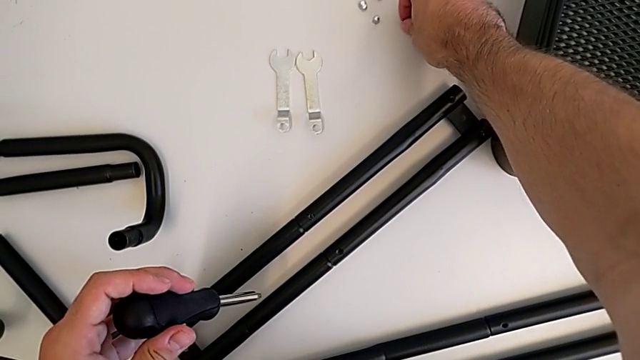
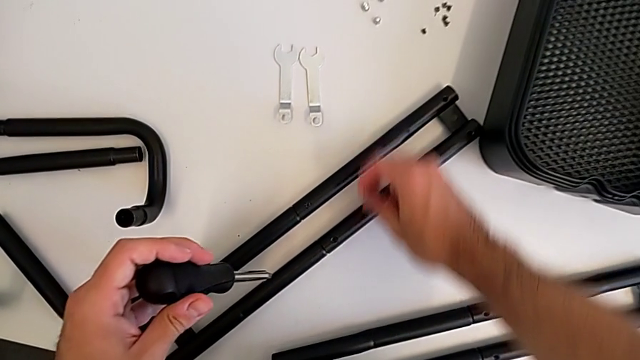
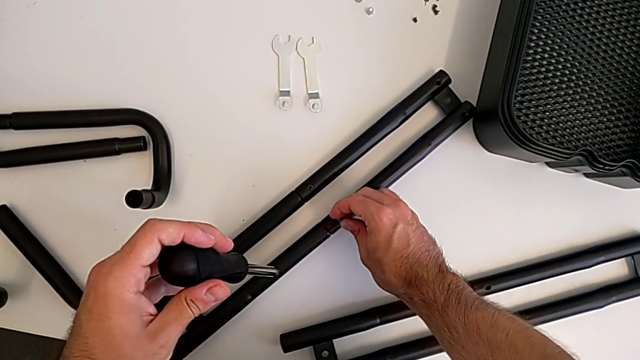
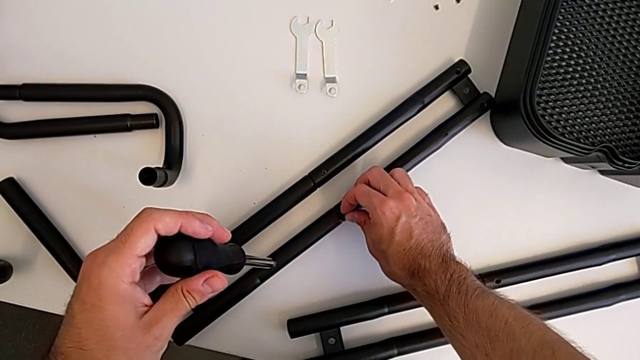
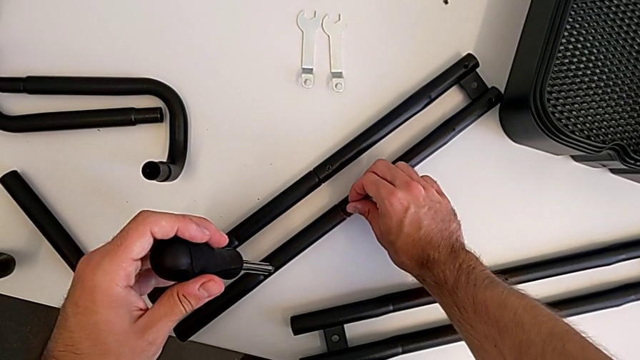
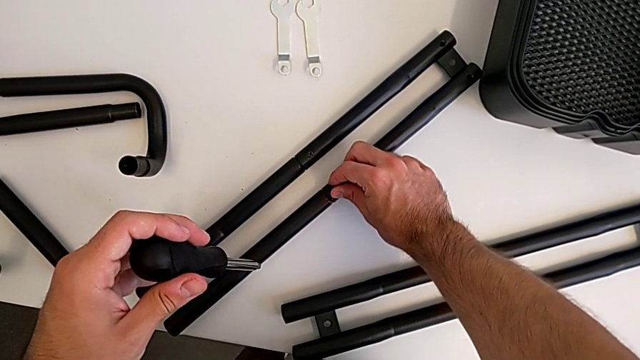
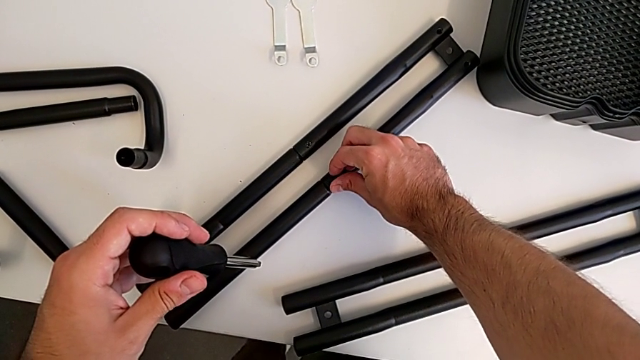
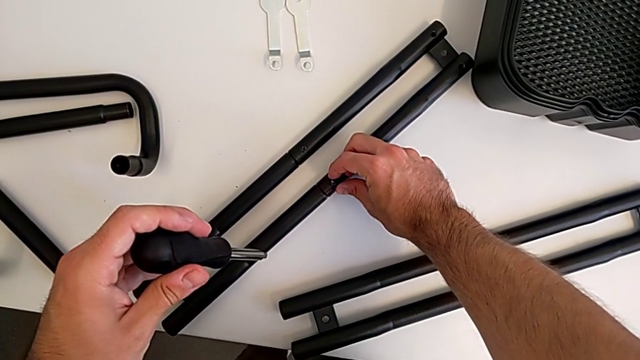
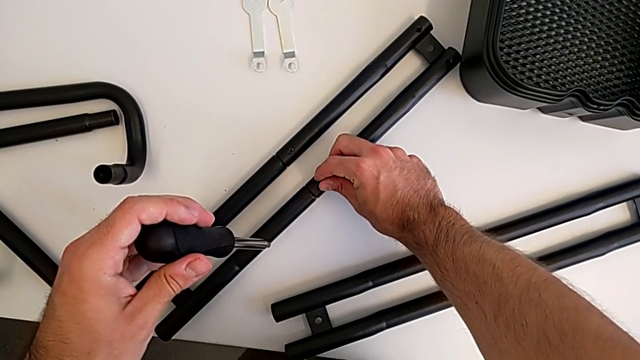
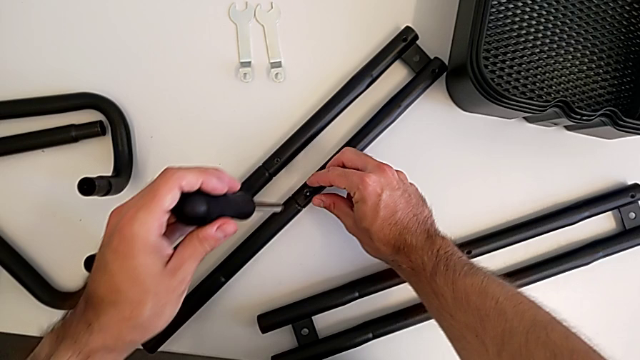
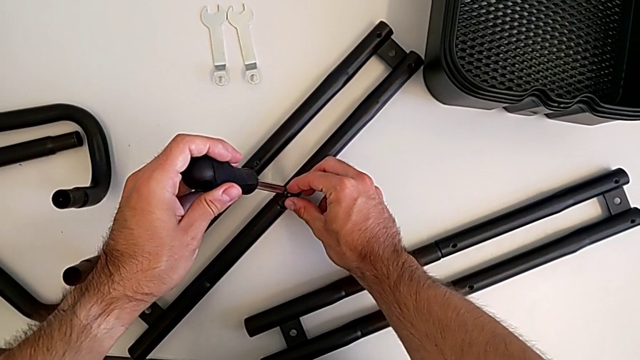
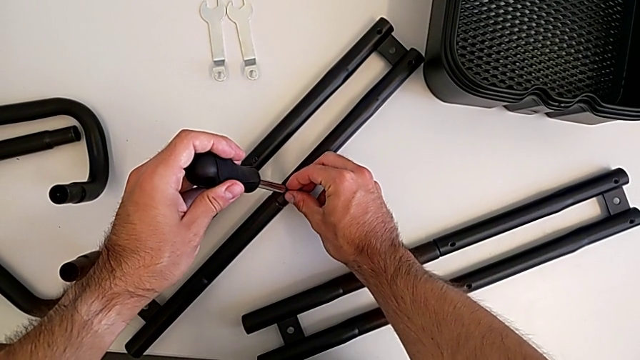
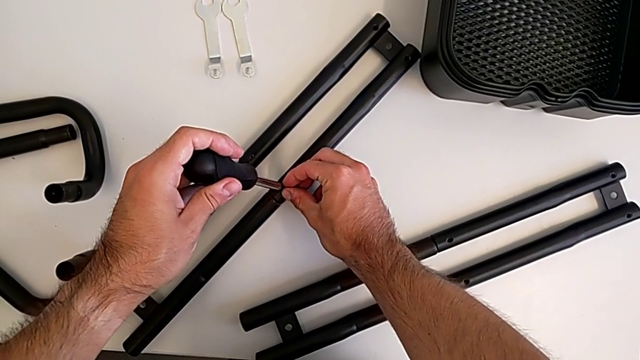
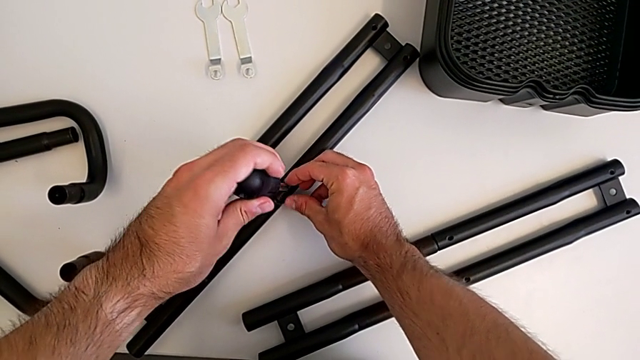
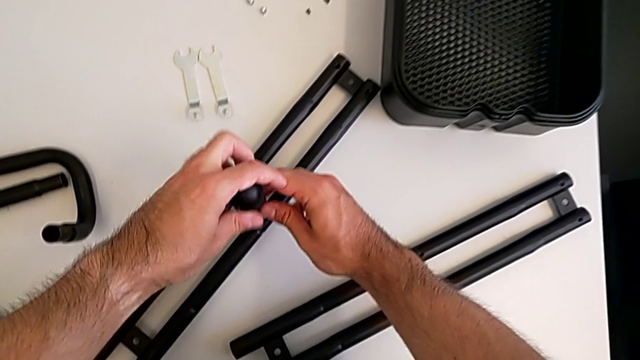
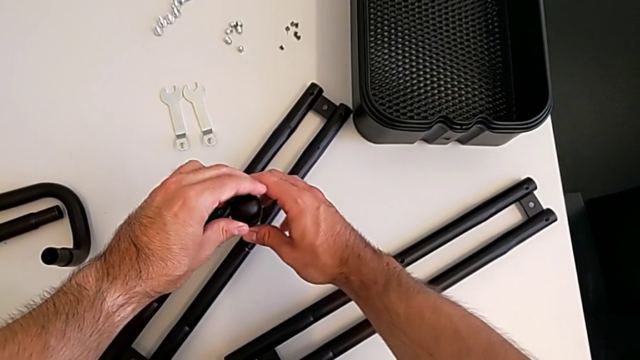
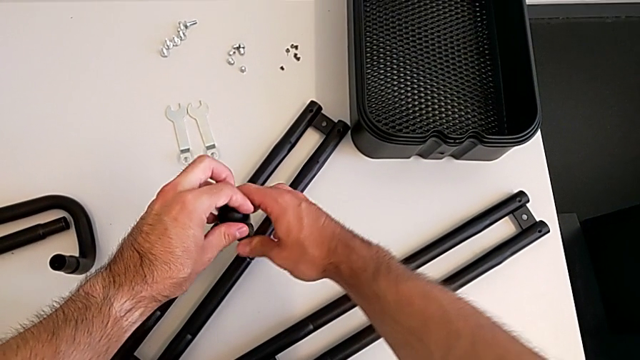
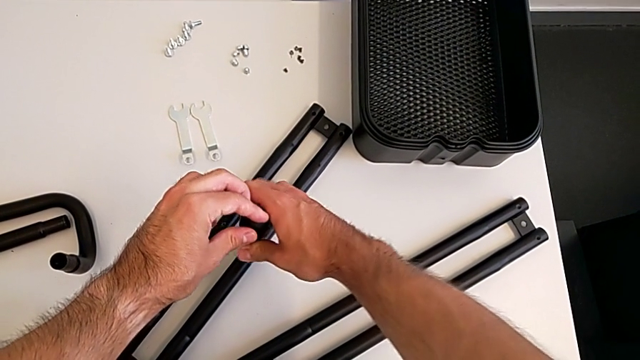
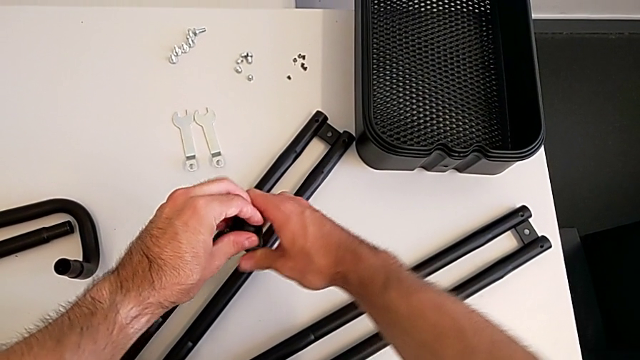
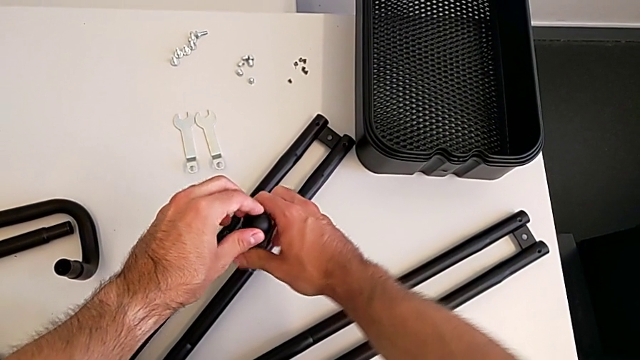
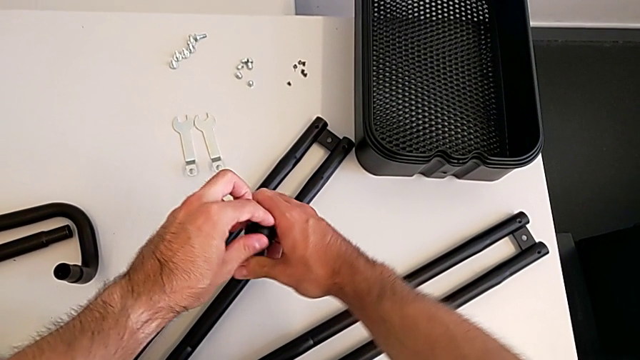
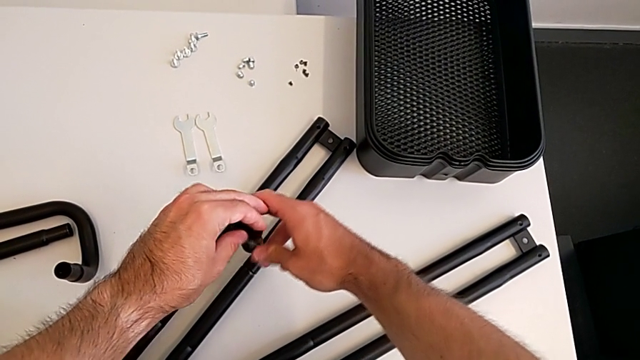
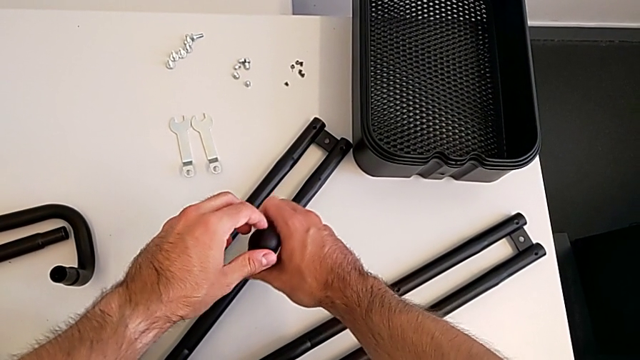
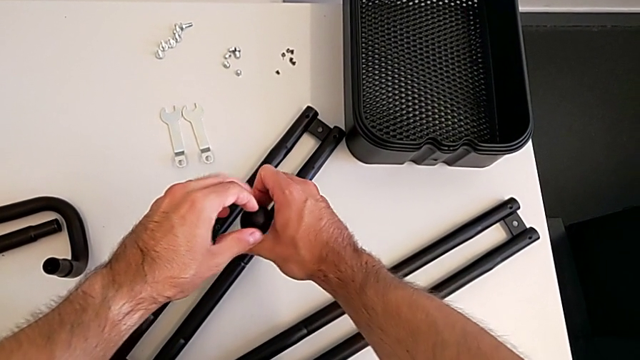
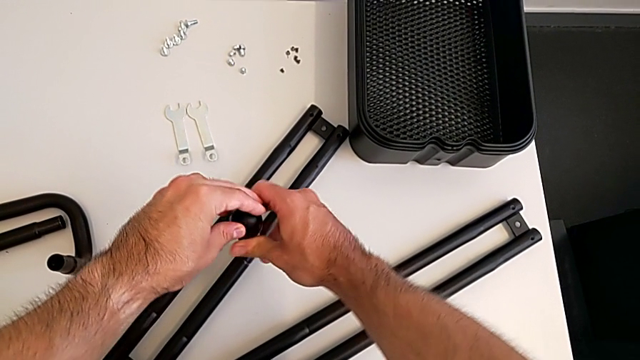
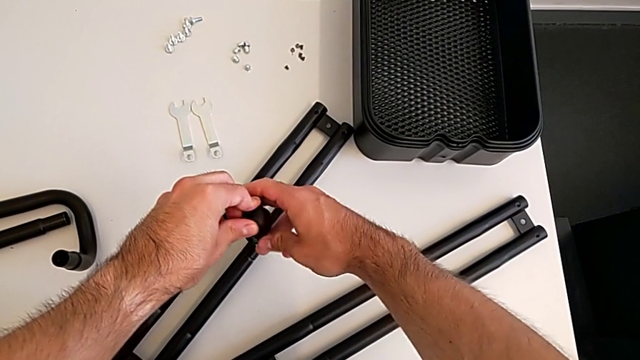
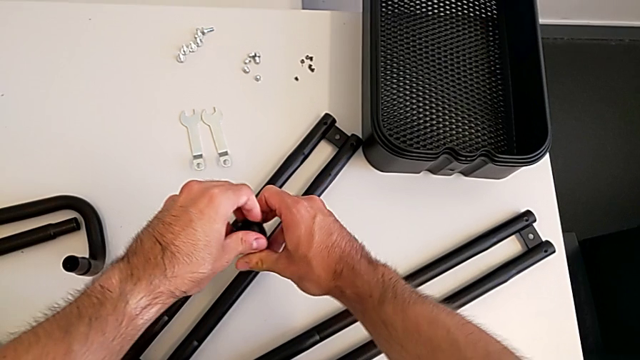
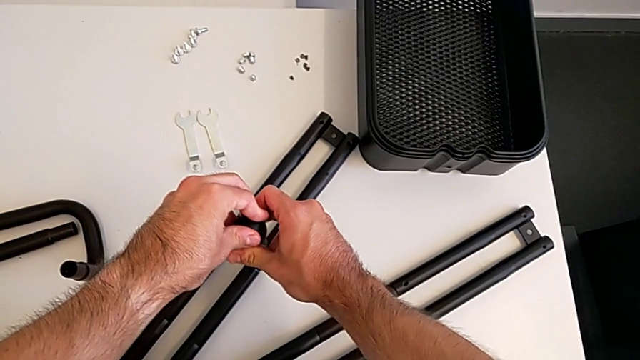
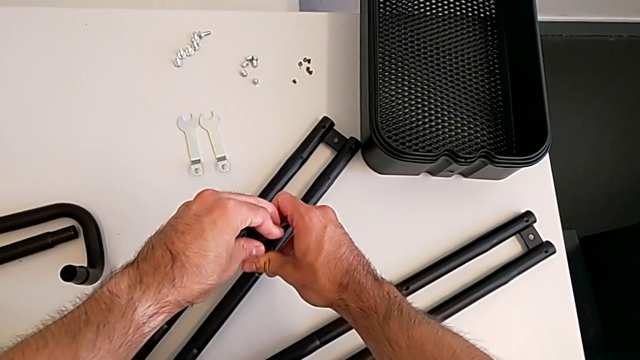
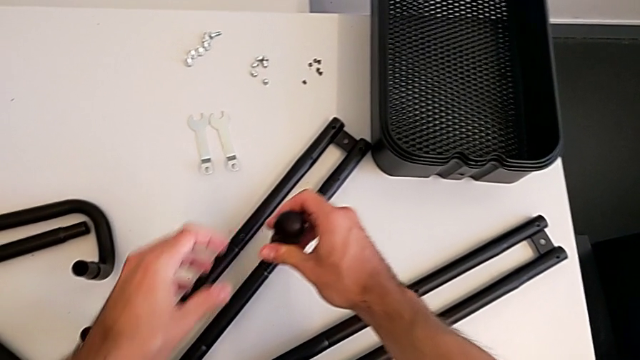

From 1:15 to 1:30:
The camera wearer is assembling the two side half frames. They insert the second screw, insert the second screwdriver and screw the leg.

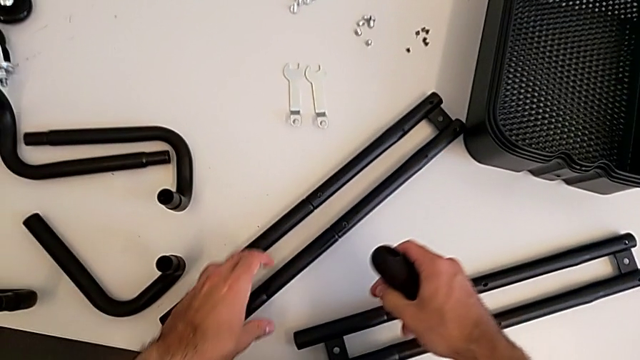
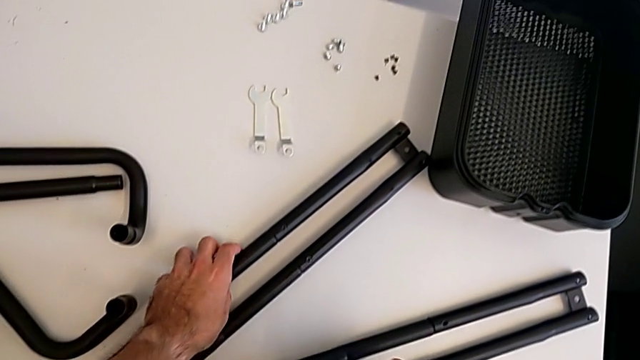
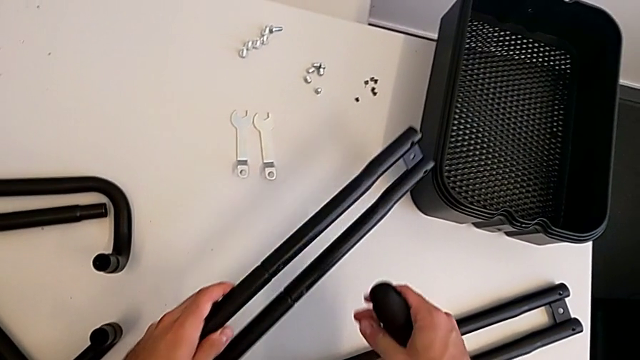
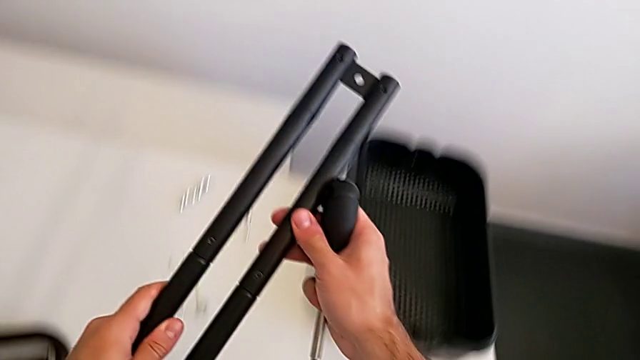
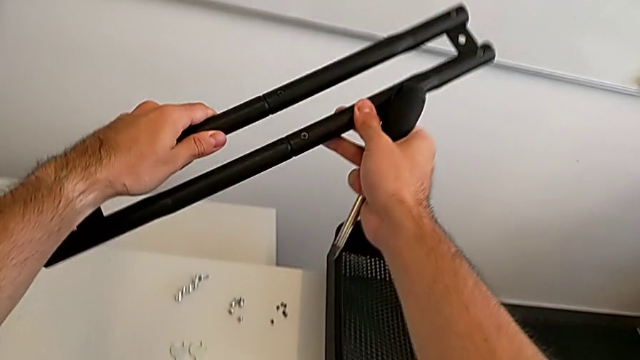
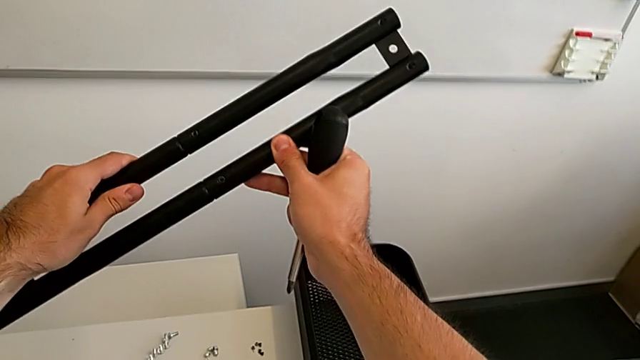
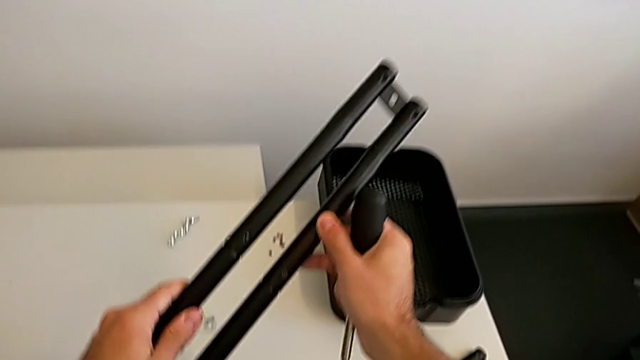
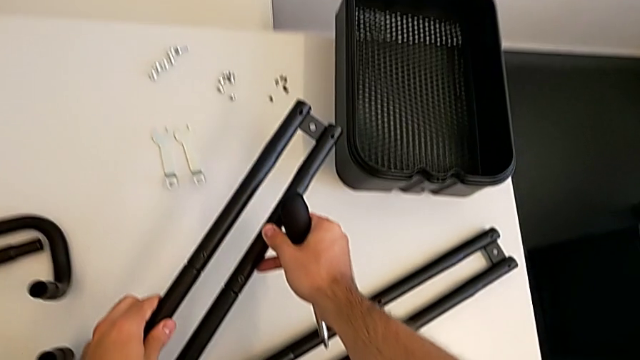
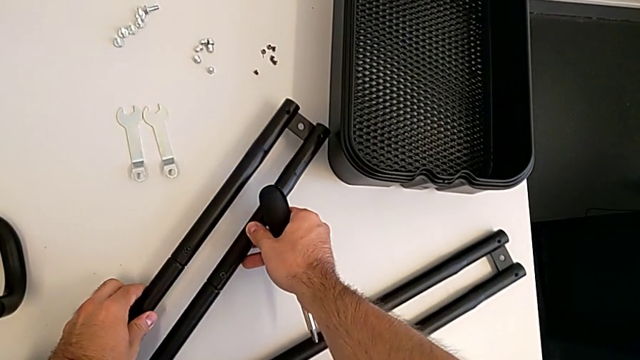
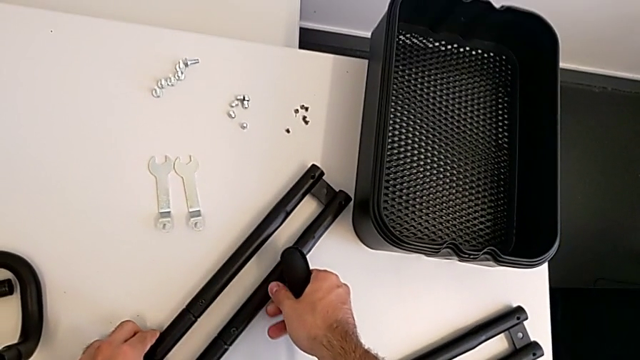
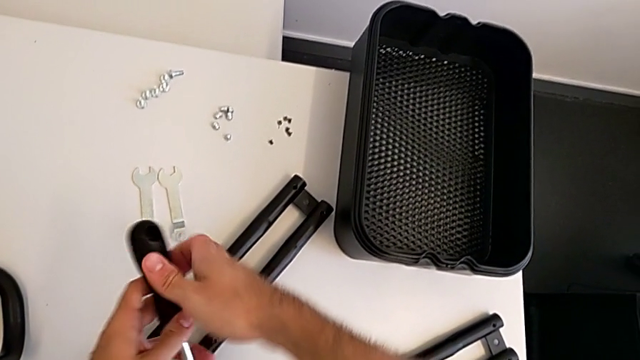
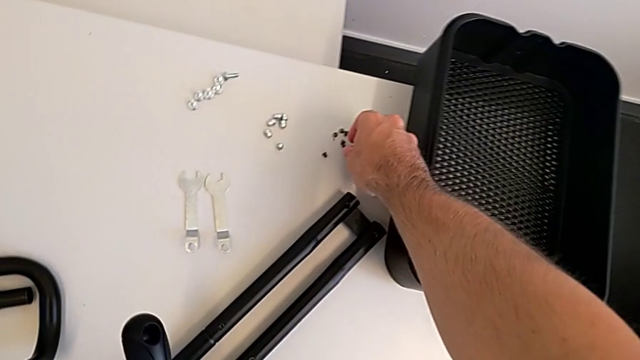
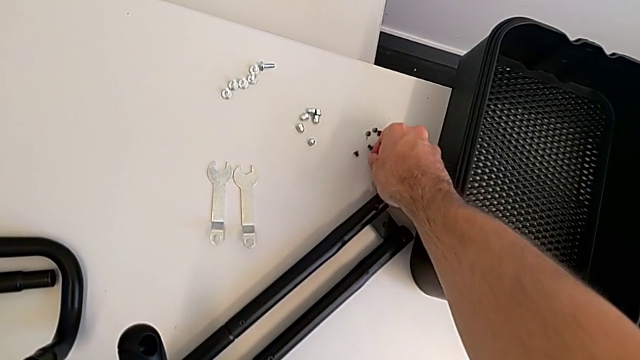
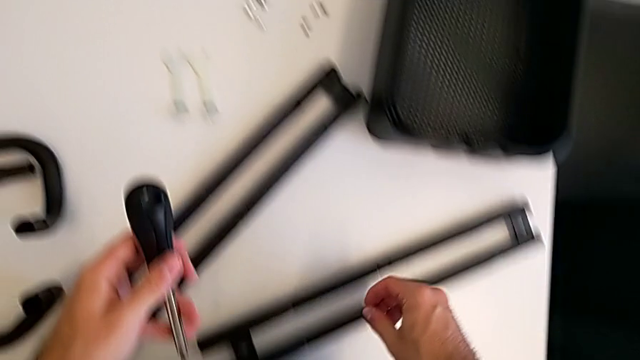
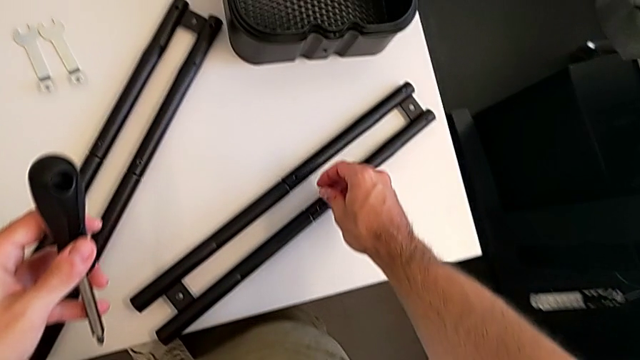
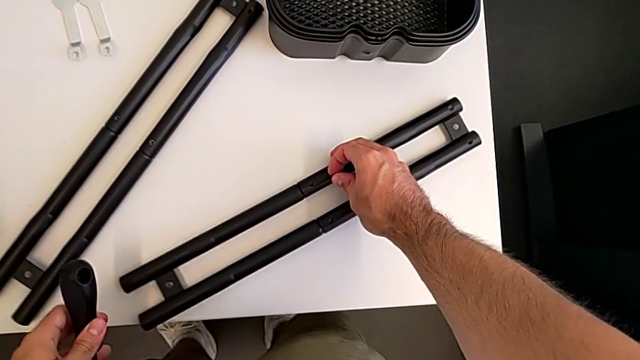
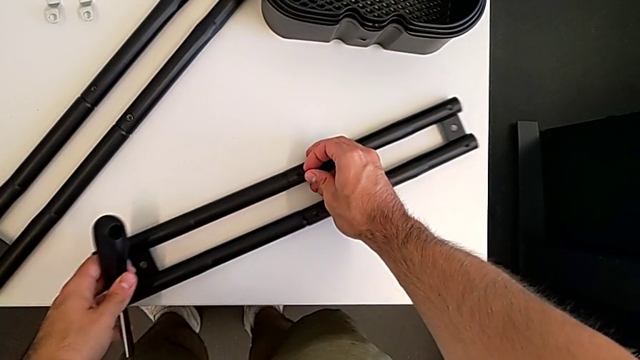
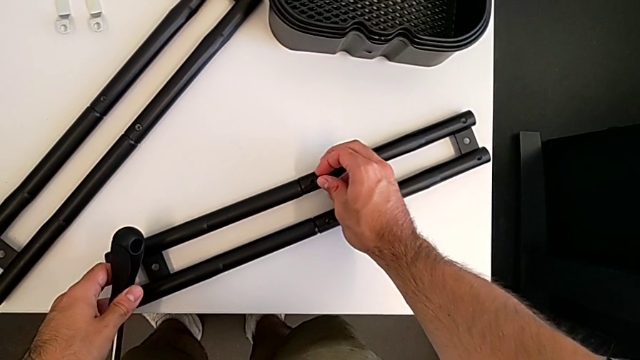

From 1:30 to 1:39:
The camera wearer is assembling the two side half frames. They grab the leg, inspect it, place it, grab the third screw and insert it.
